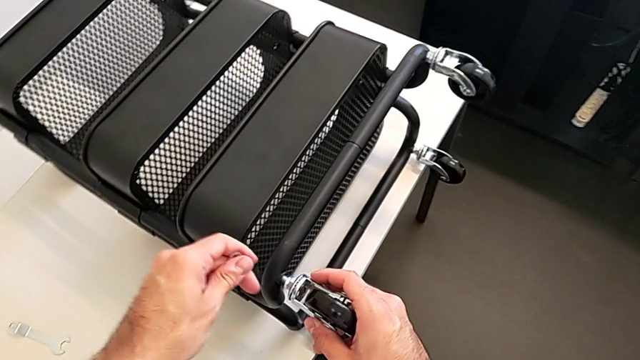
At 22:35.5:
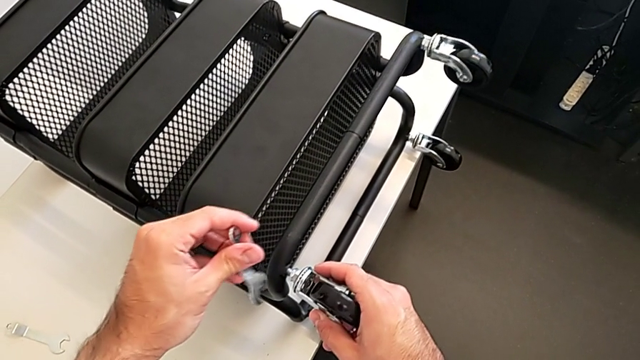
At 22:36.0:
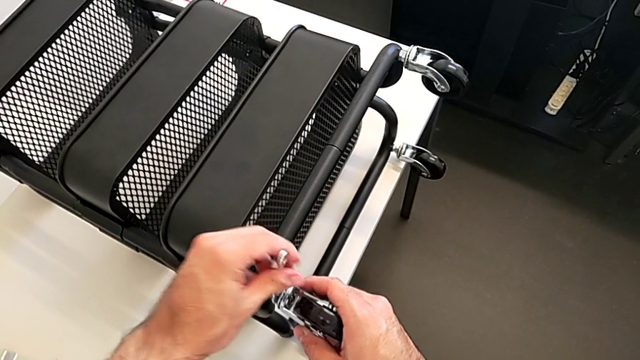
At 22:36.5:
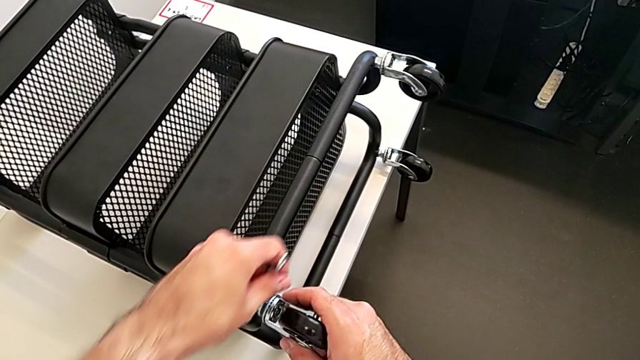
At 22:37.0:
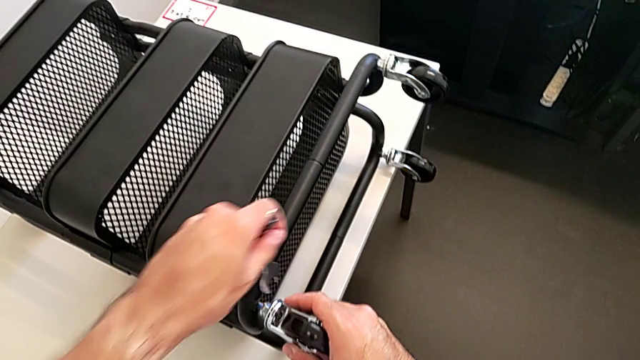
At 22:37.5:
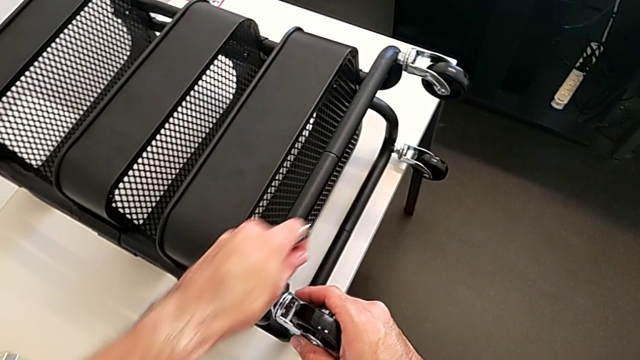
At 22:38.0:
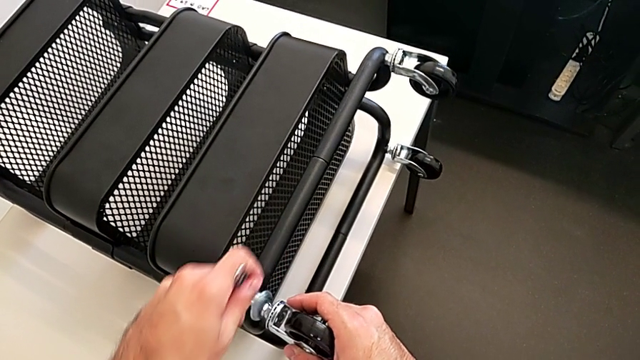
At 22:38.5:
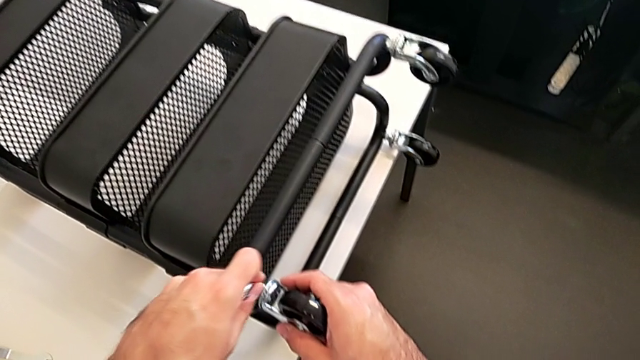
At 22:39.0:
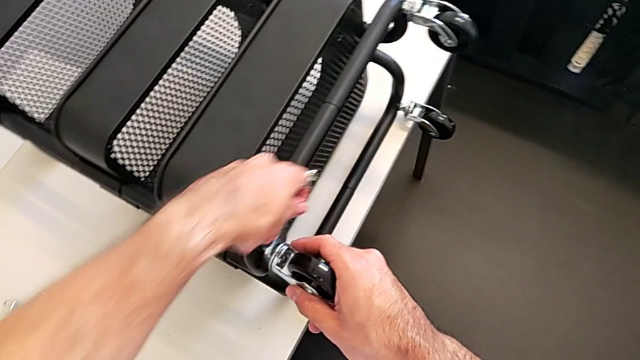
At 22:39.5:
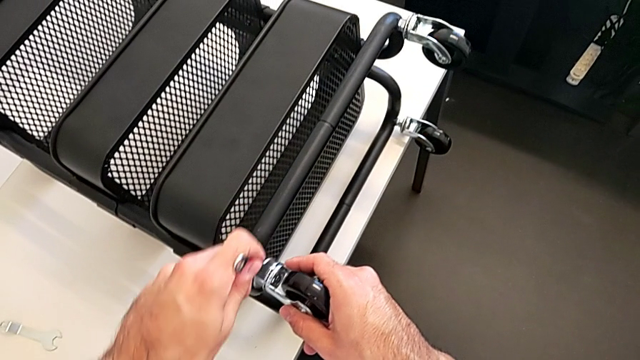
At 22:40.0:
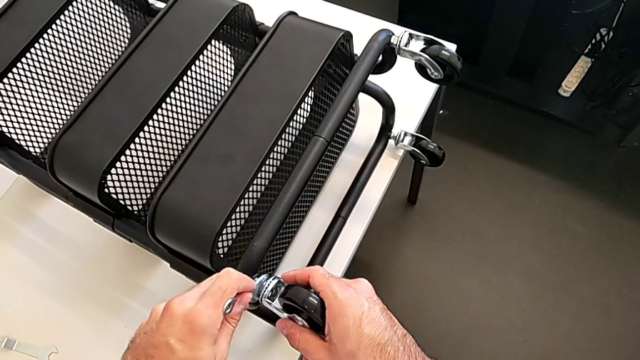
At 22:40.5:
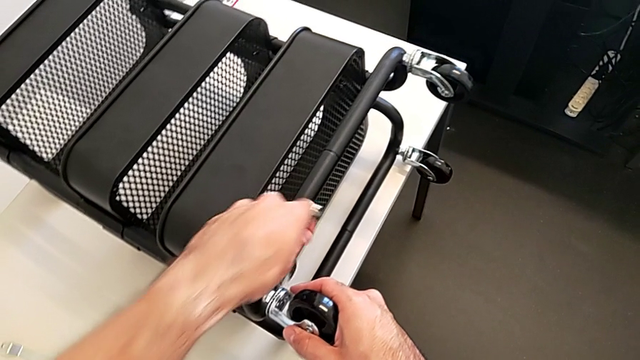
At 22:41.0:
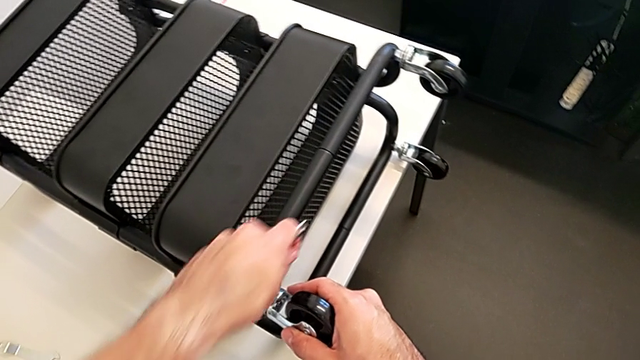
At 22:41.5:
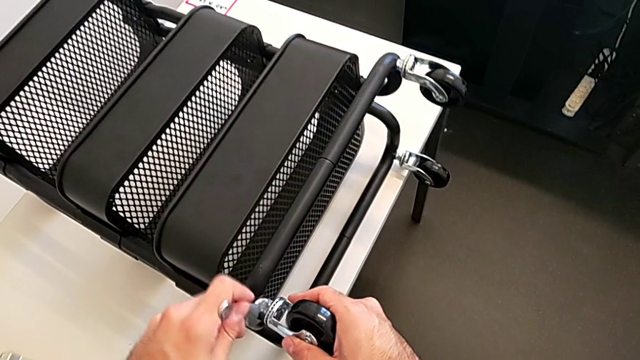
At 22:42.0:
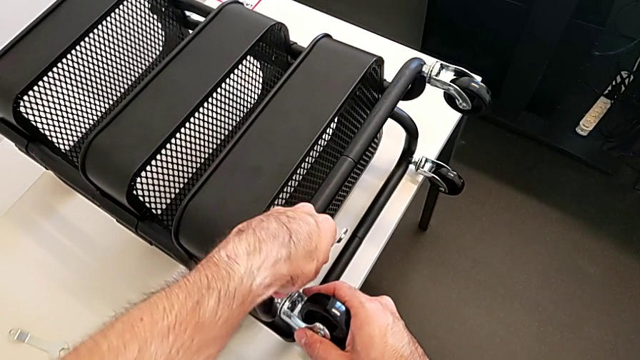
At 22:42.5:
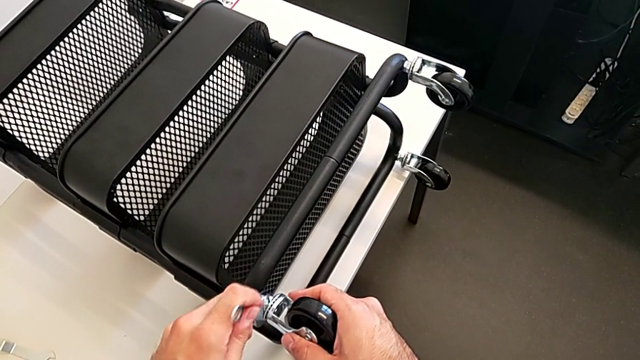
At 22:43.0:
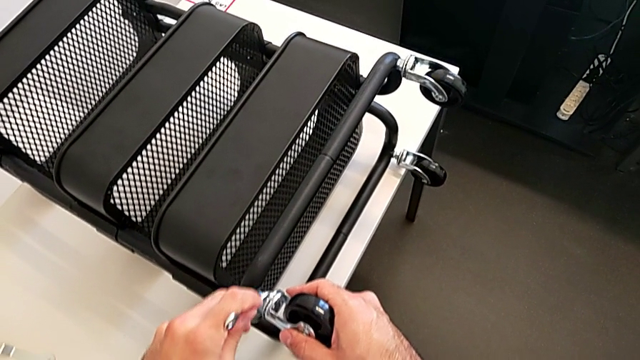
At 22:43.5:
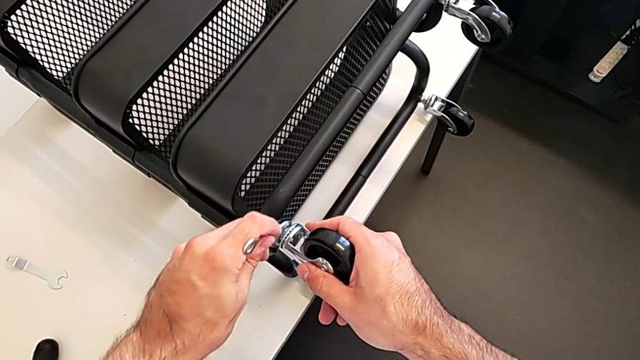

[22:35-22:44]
The camera wearer is screwing the four wheels. They begin to screw the fourth wheel.

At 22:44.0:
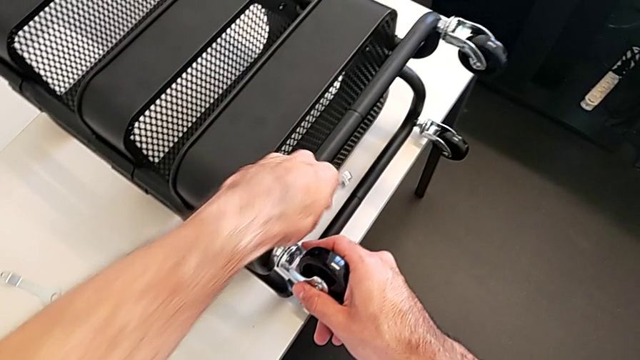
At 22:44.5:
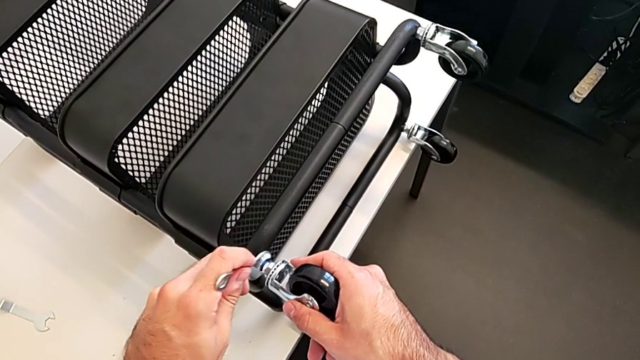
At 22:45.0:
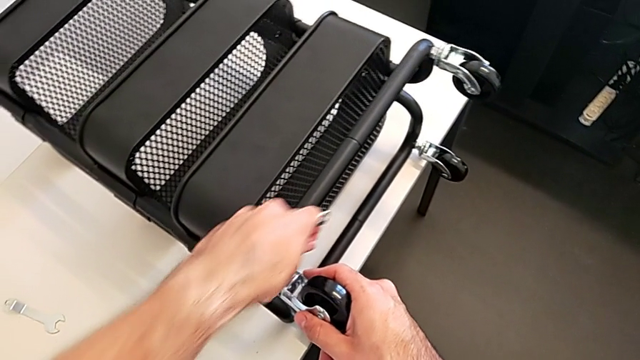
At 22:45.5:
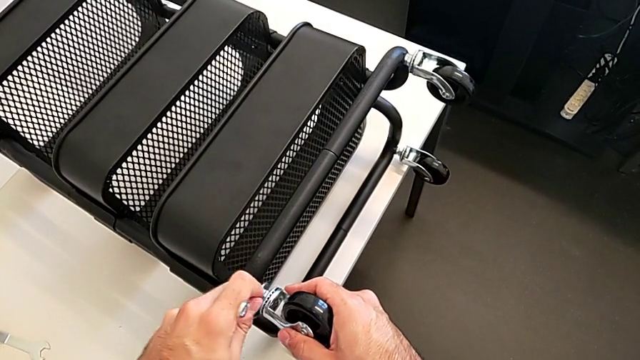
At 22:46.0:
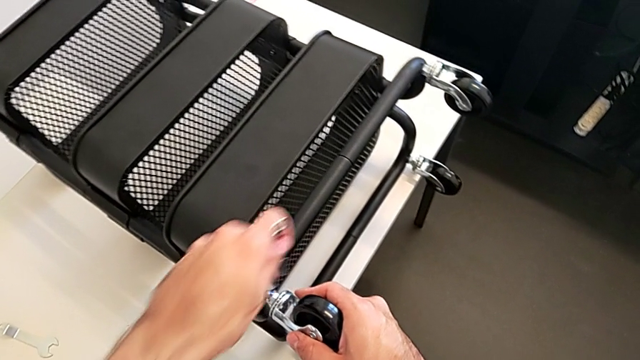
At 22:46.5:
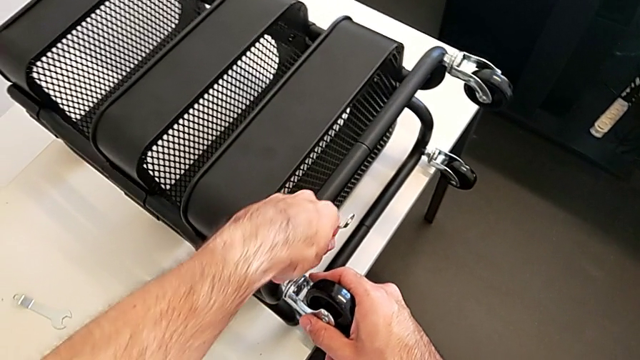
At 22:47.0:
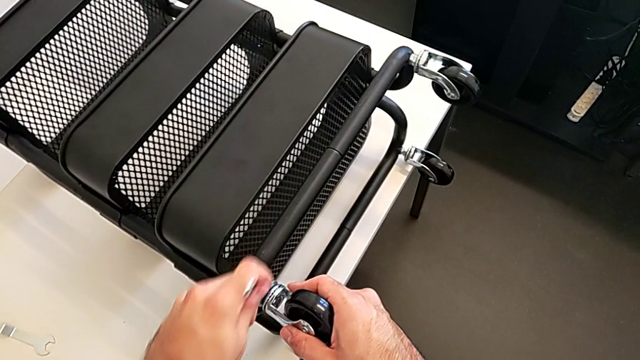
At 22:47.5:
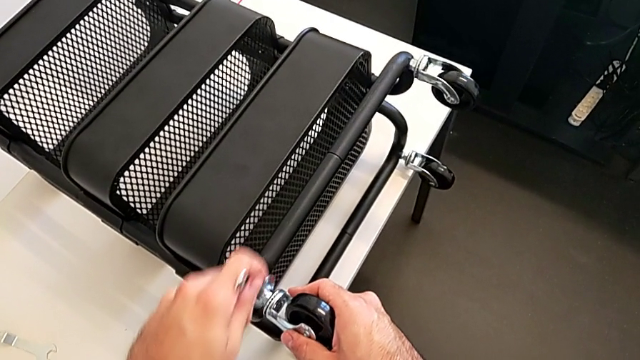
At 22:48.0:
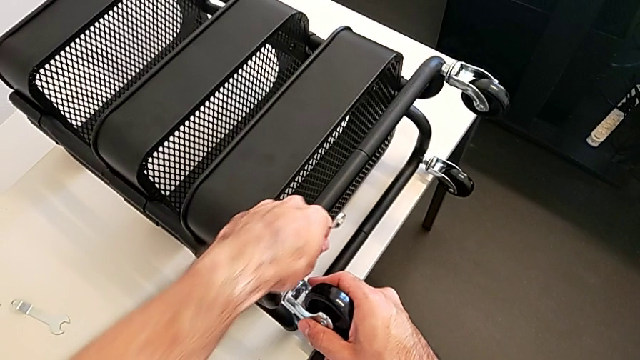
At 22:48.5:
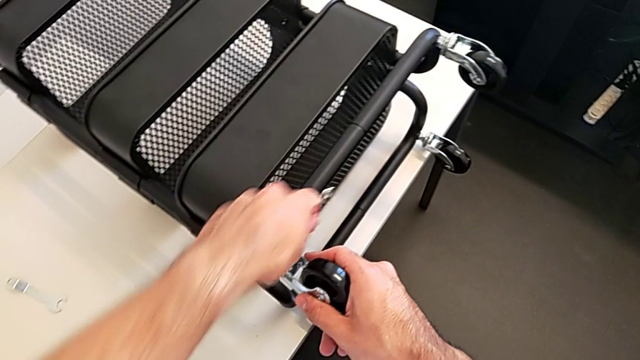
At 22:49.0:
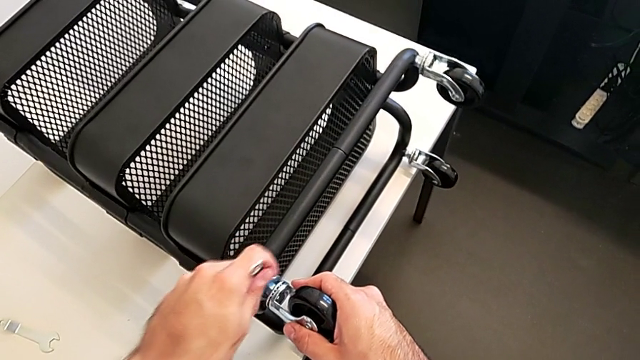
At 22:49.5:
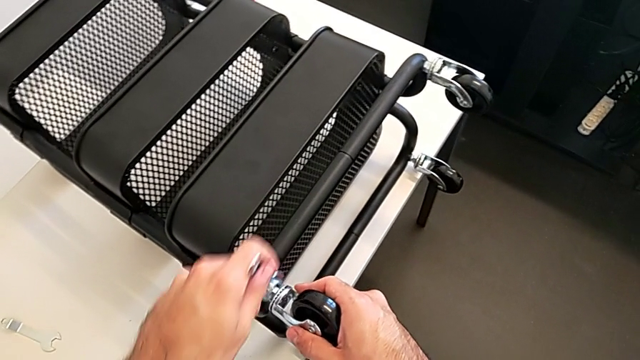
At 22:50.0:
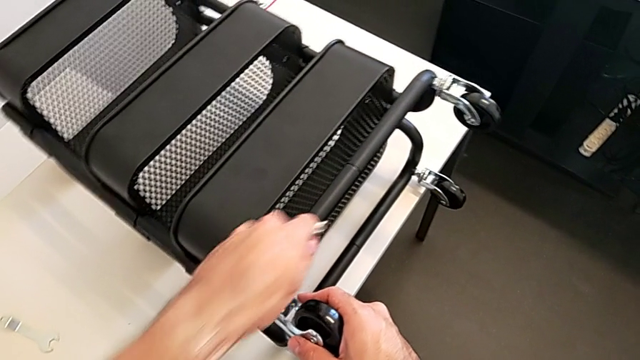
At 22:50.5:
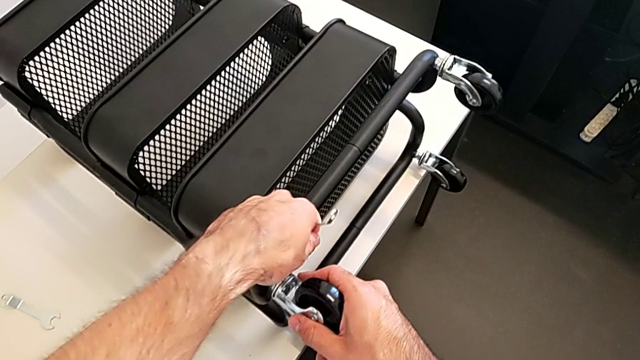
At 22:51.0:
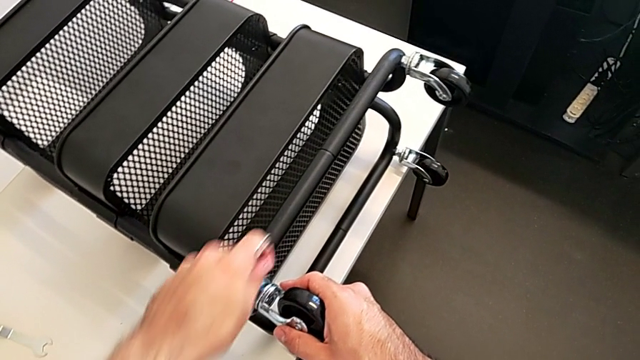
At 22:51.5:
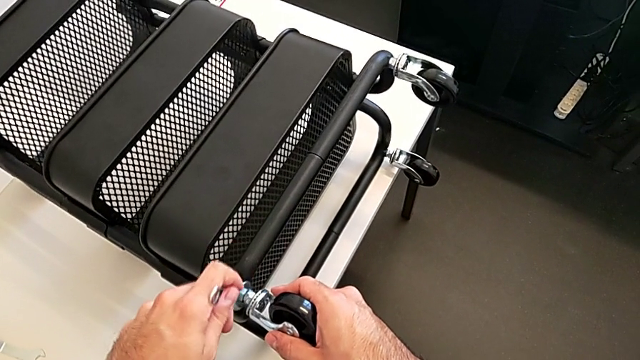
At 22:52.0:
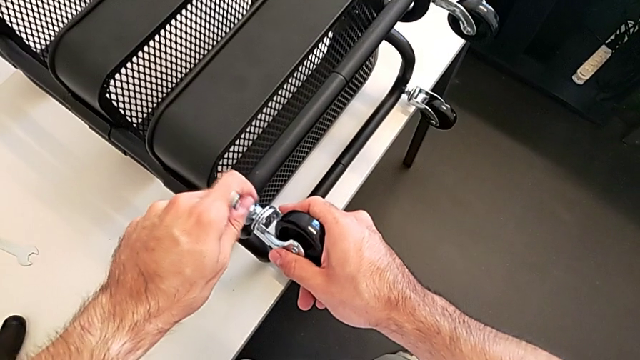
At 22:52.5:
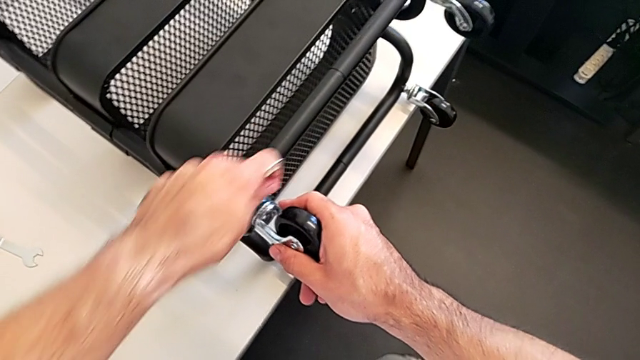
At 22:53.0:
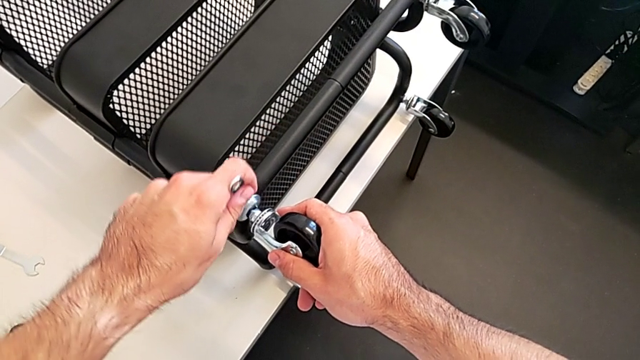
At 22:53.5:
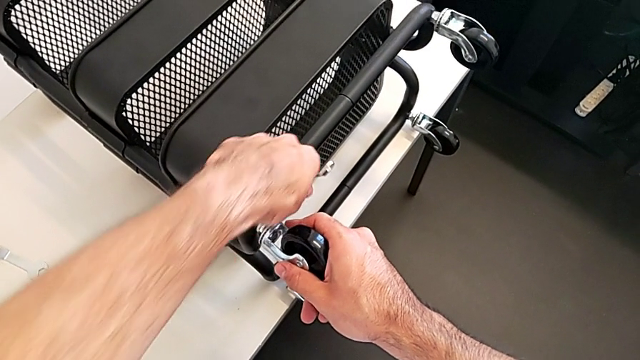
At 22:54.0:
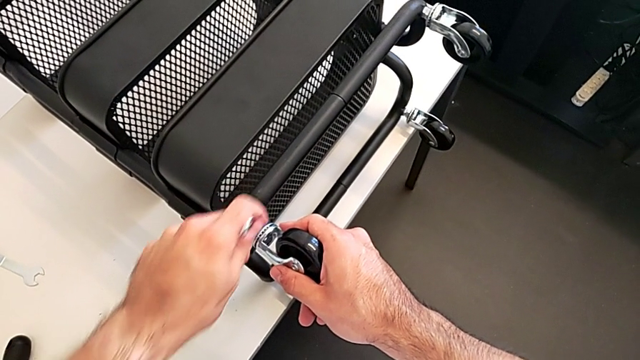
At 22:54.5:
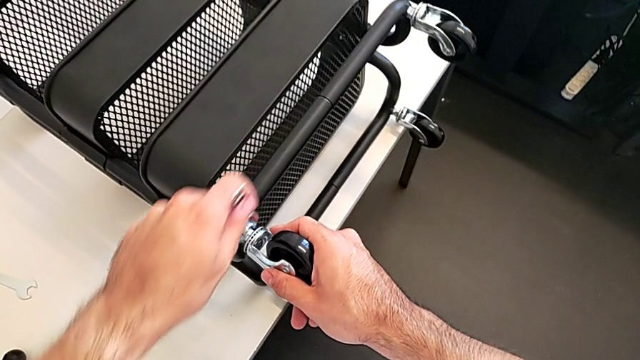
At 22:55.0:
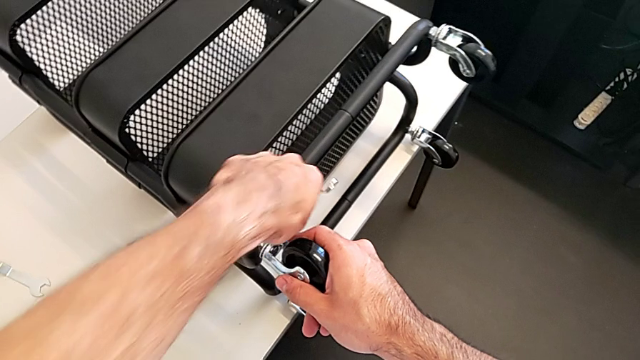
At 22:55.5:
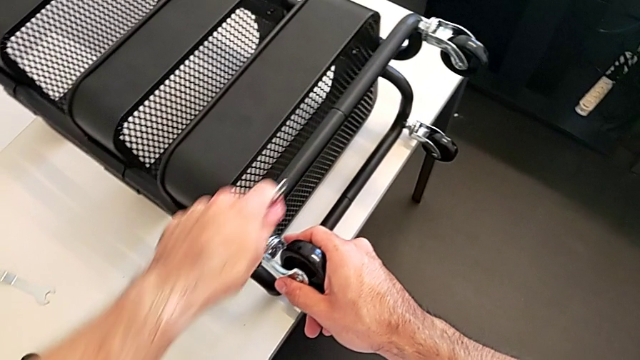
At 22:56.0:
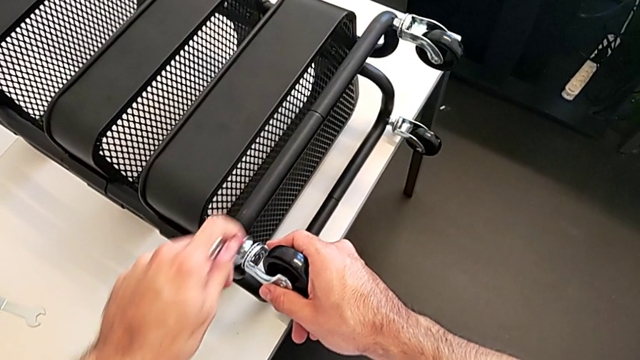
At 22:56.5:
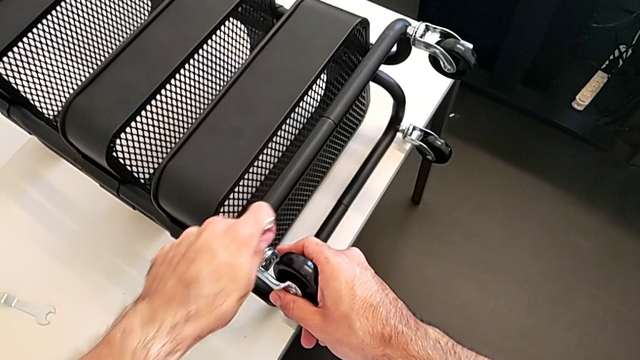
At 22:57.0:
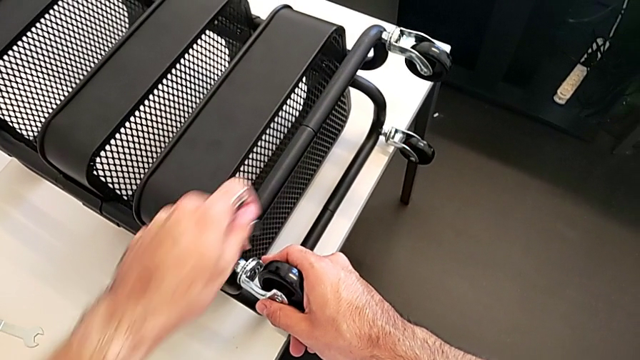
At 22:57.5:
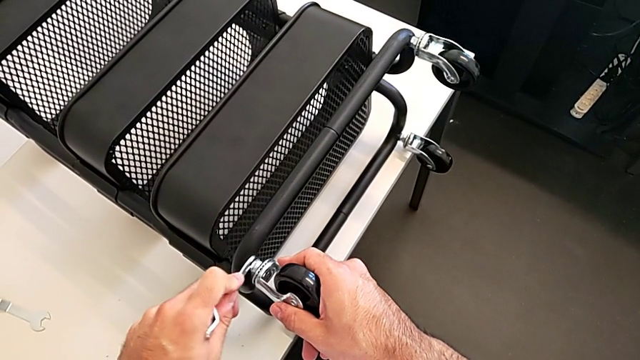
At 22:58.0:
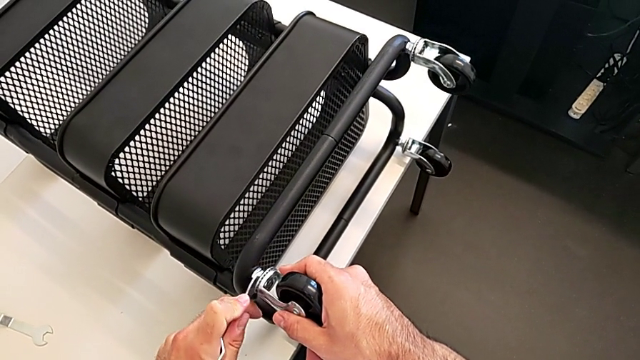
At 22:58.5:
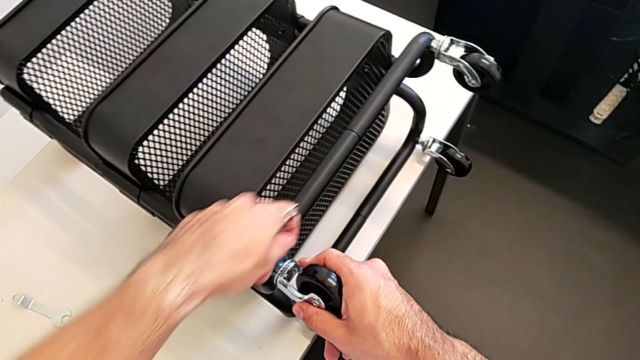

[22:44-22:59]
The camera wearer is screwing the four wheels. They keep screwing the fourth wheel.
